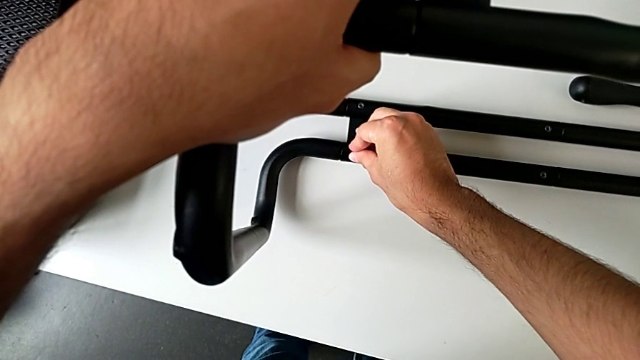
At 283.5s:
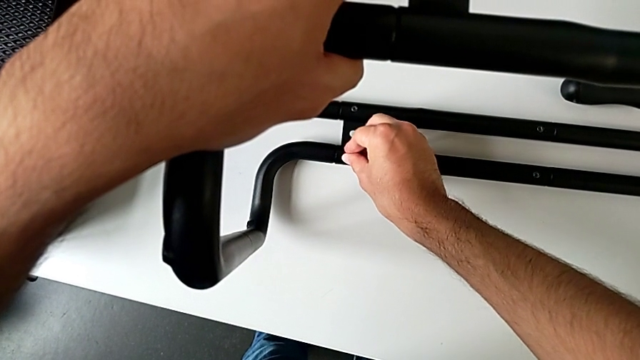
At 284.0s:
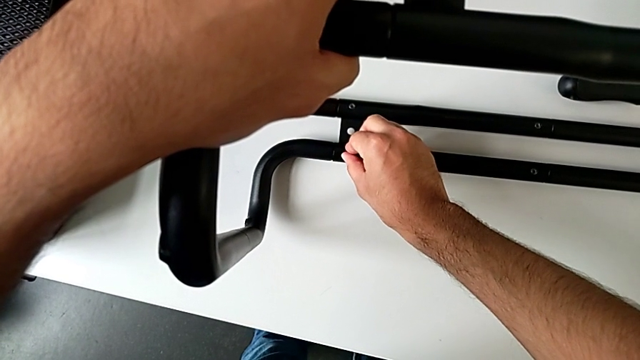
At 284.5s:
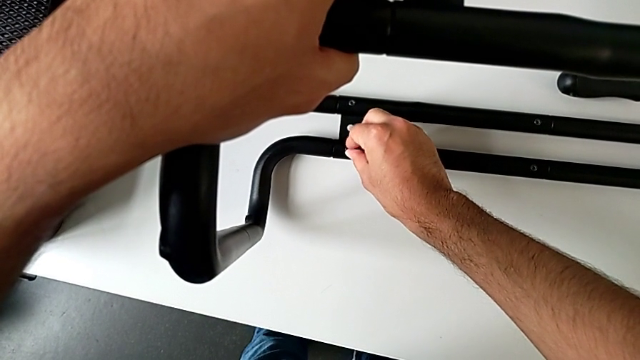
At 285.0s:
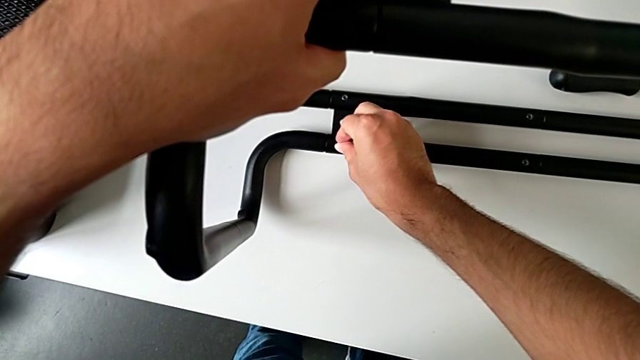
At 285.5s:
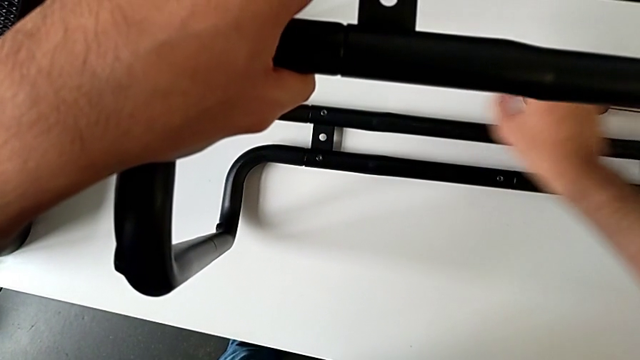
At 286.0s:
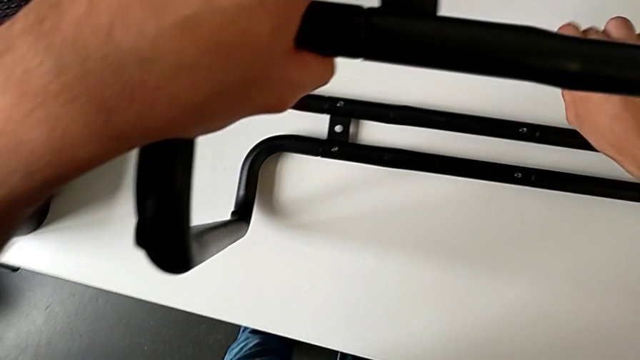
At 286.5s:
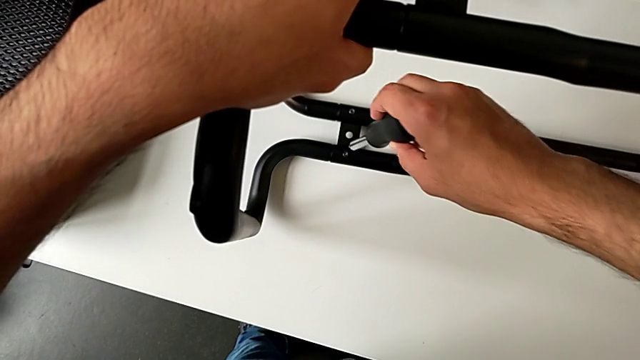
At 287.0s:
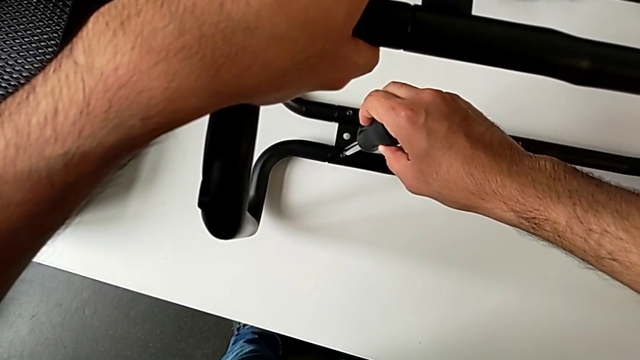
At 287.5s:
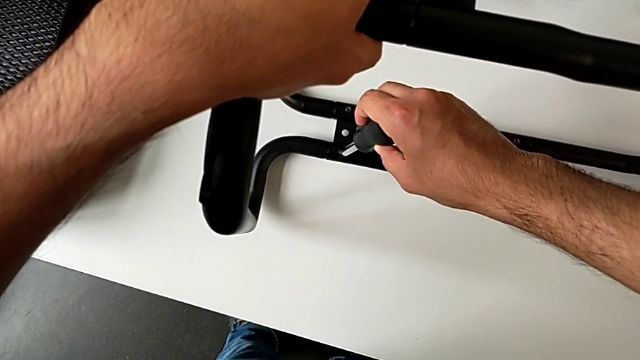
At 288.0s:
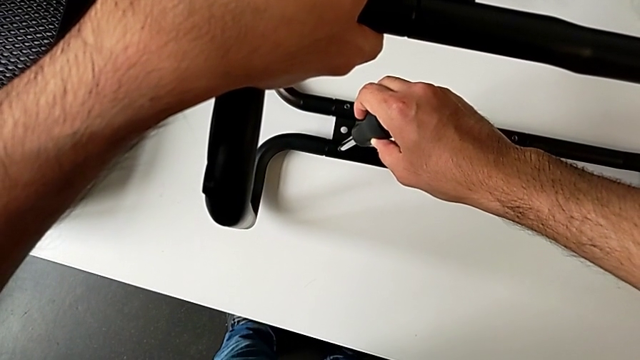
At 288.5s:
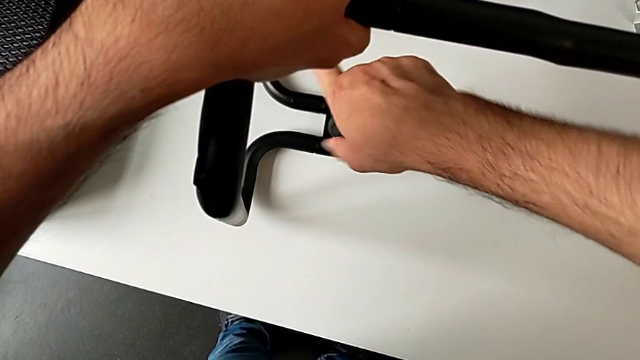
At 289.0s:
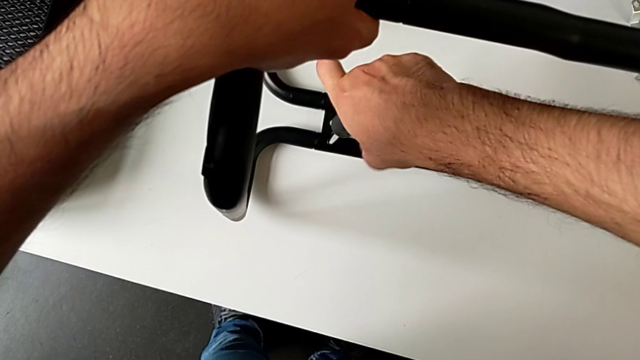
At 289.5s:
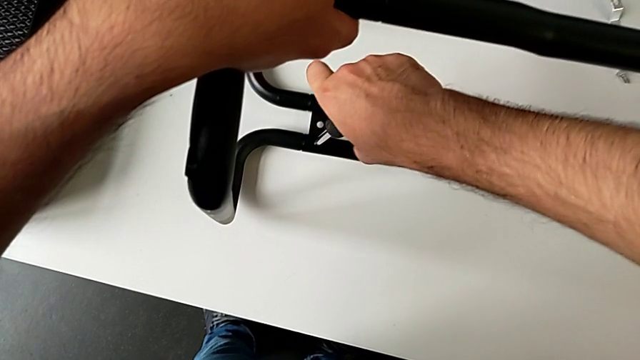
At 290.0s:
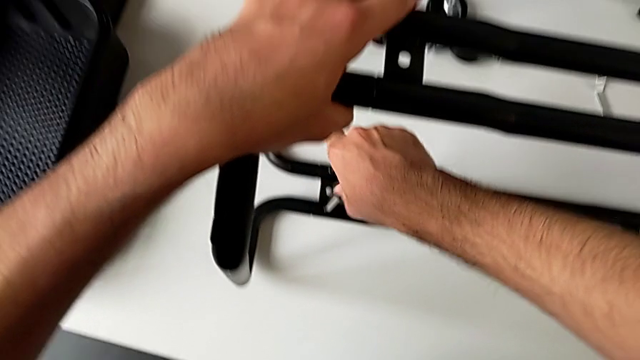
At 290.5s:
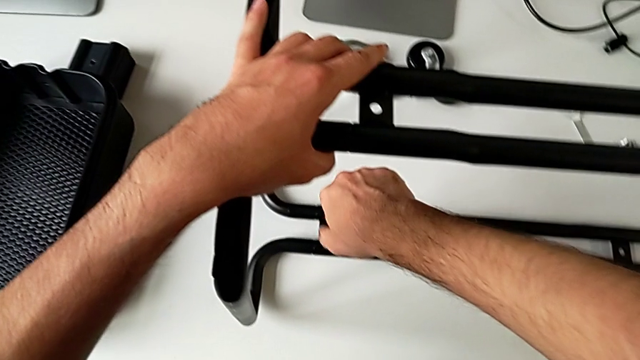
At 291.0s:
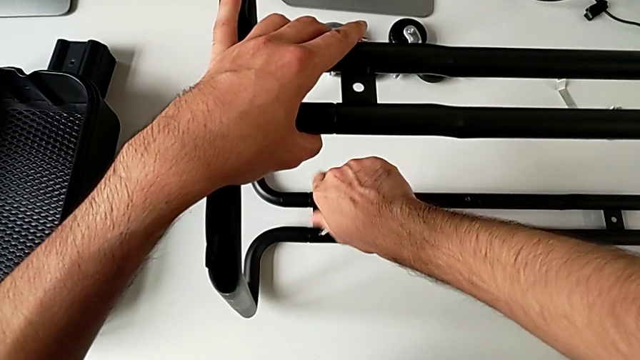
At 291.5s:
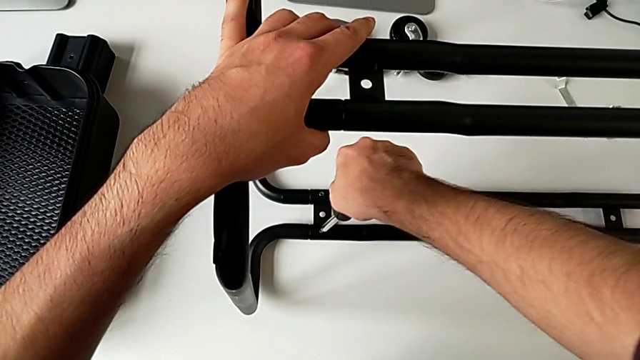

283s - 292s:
The camera wearer is assembling the sidebars with the base frame. They insert the hexagon cap nut, grab the screwdriver and begin to screw the hexagon cap nut.

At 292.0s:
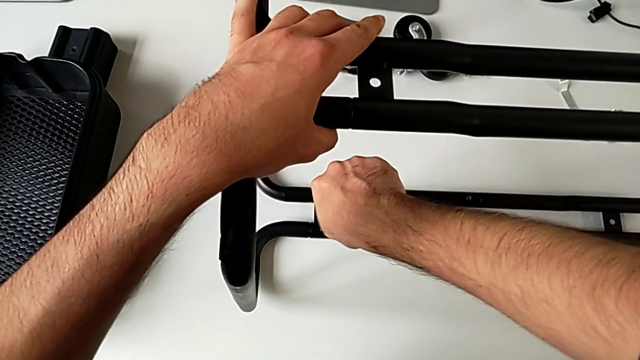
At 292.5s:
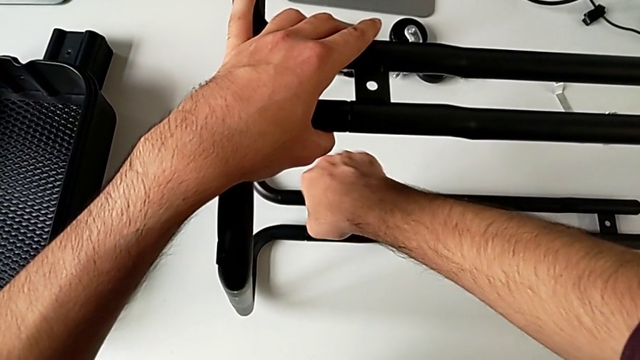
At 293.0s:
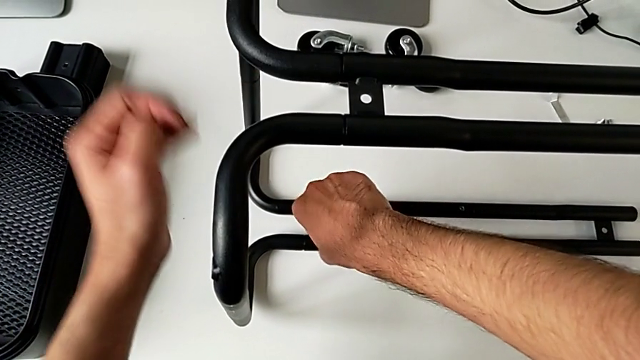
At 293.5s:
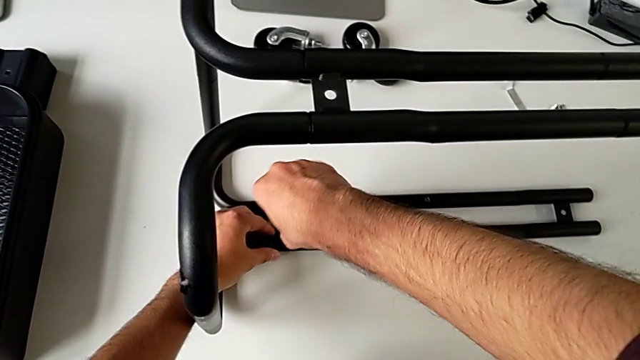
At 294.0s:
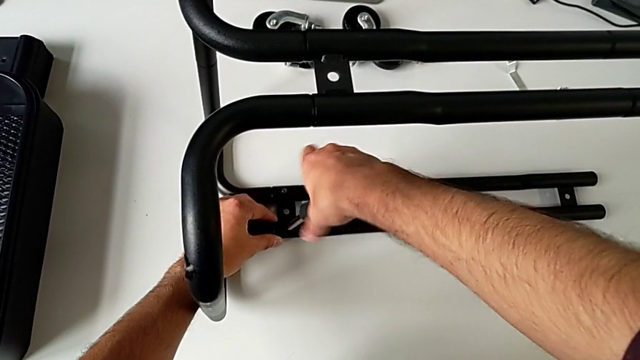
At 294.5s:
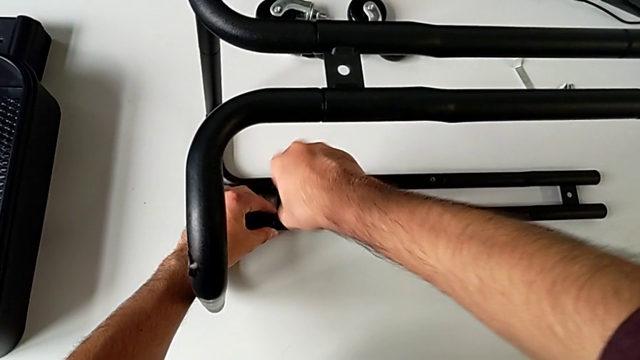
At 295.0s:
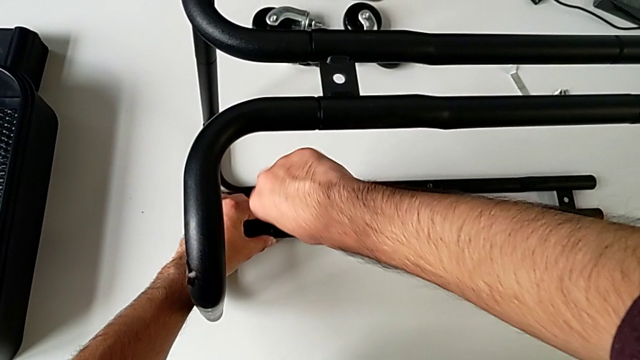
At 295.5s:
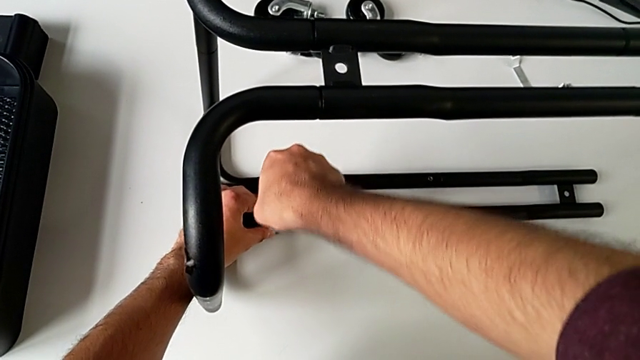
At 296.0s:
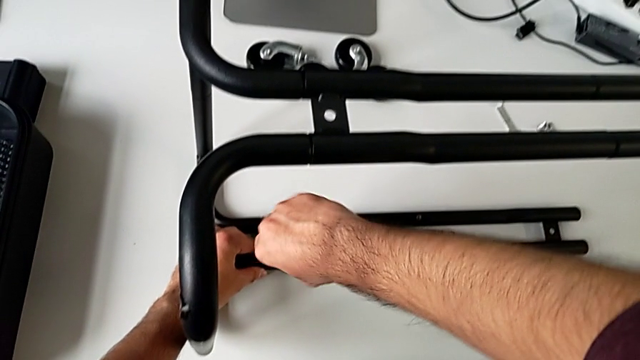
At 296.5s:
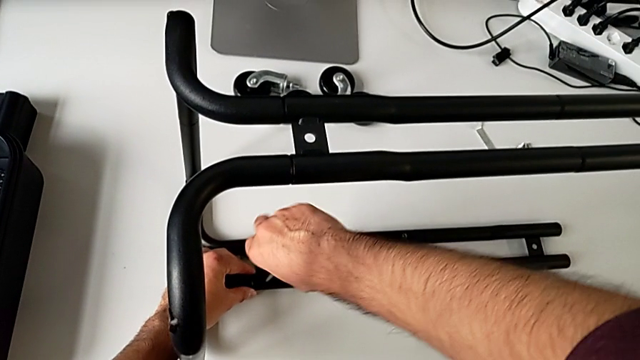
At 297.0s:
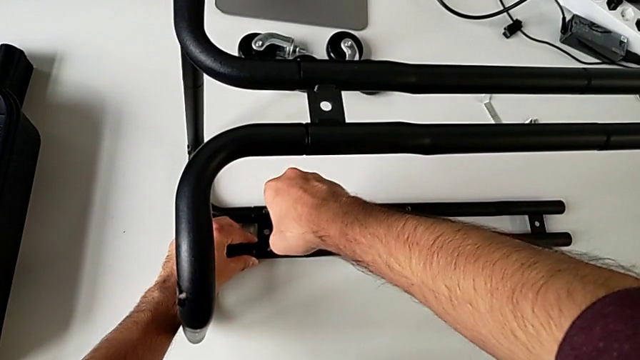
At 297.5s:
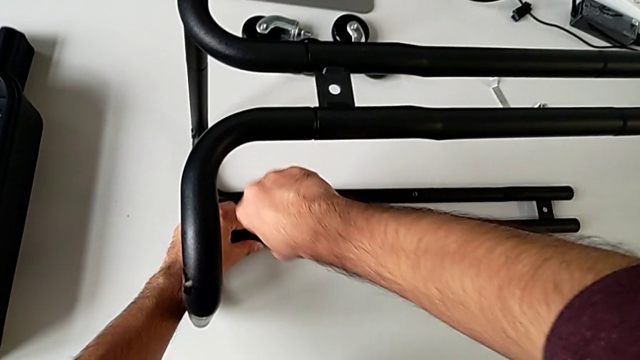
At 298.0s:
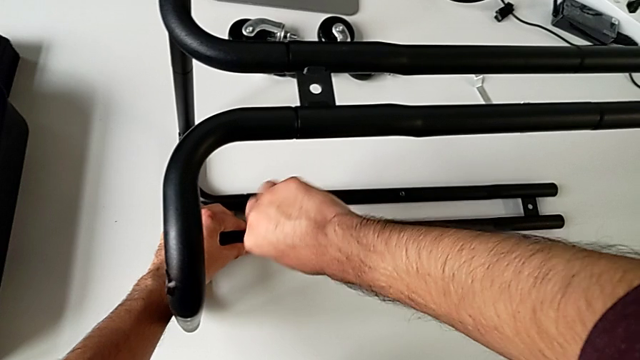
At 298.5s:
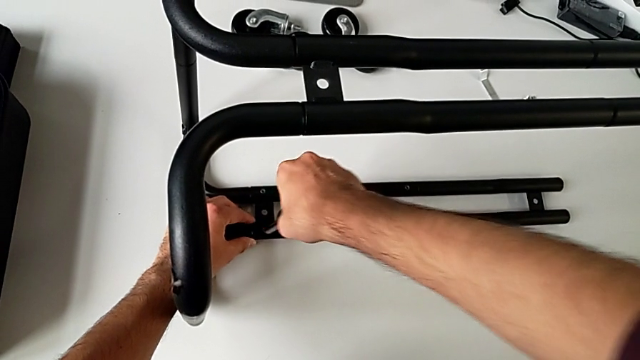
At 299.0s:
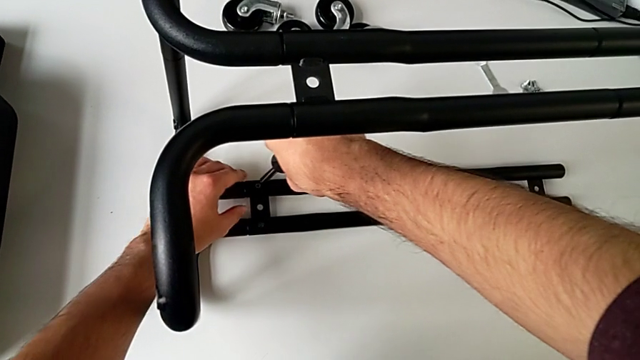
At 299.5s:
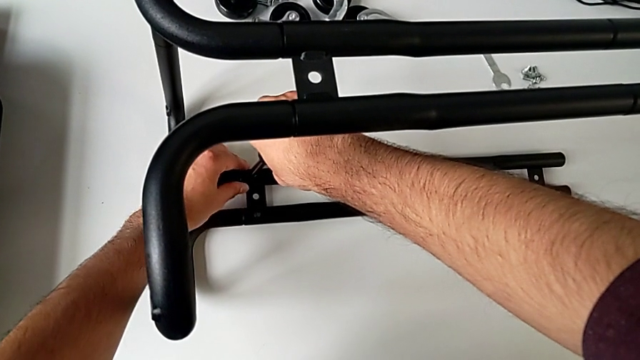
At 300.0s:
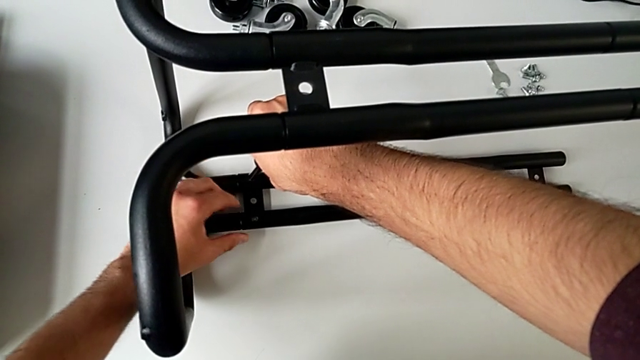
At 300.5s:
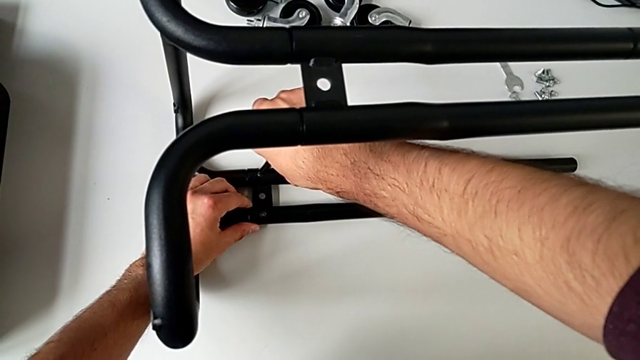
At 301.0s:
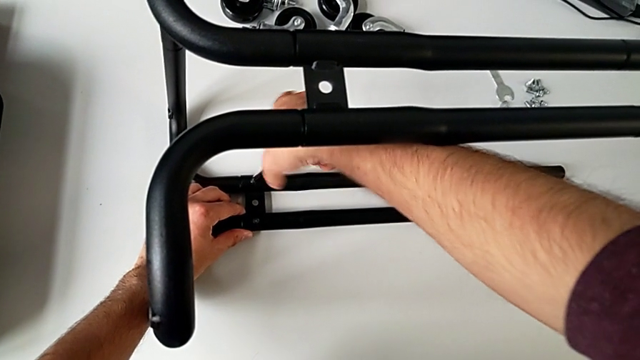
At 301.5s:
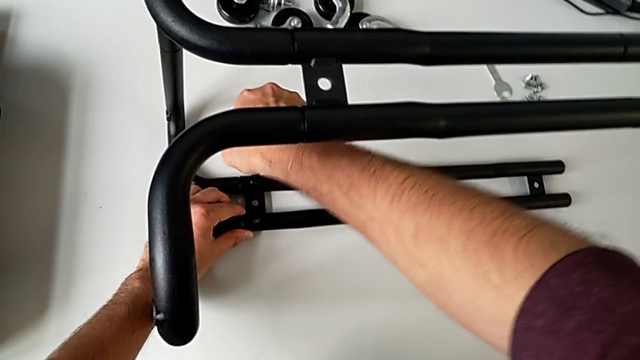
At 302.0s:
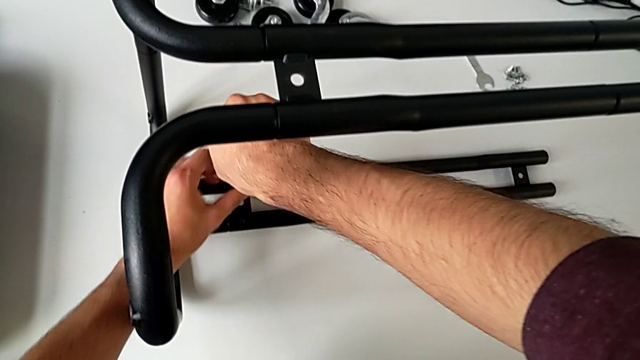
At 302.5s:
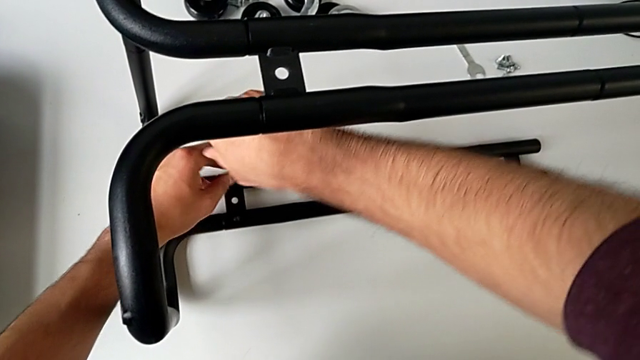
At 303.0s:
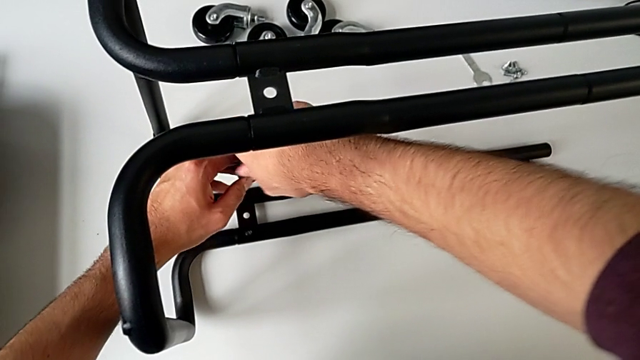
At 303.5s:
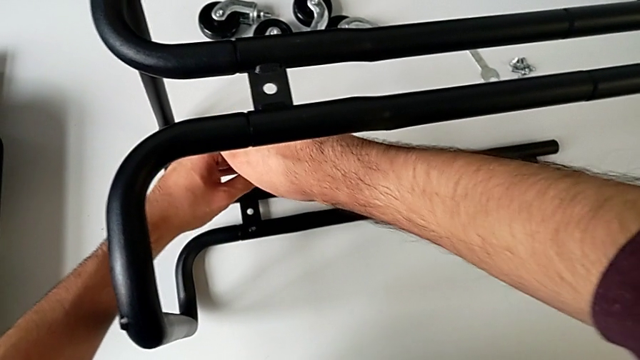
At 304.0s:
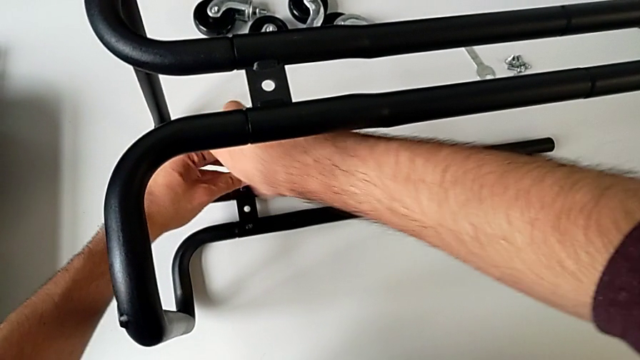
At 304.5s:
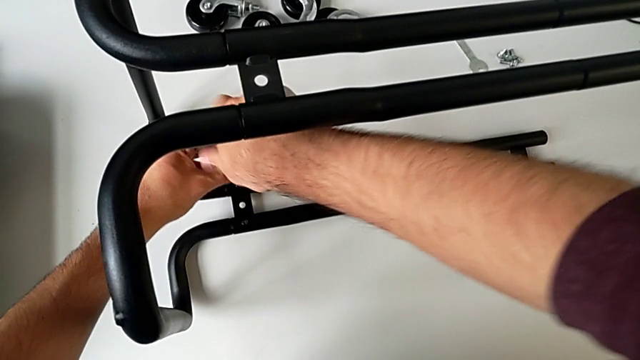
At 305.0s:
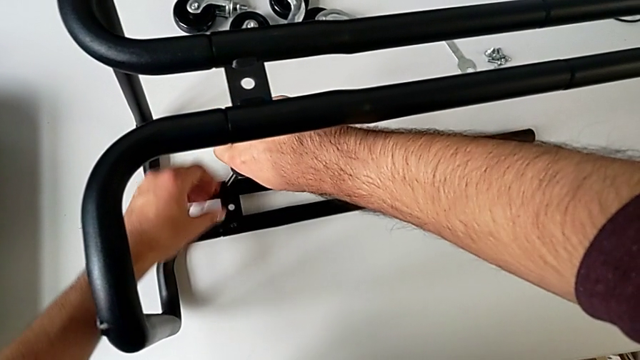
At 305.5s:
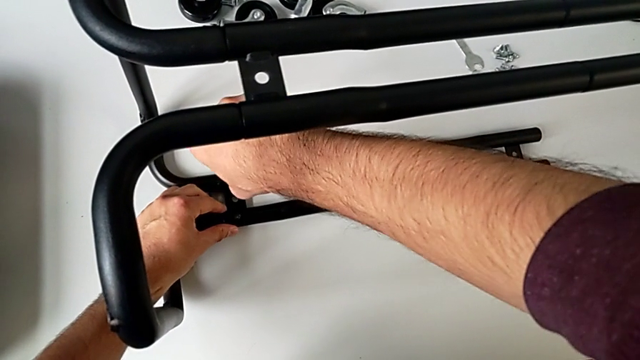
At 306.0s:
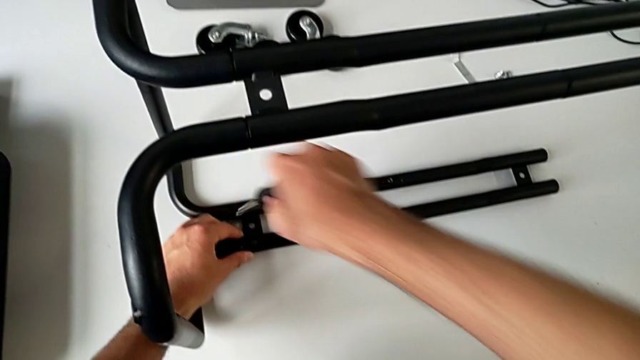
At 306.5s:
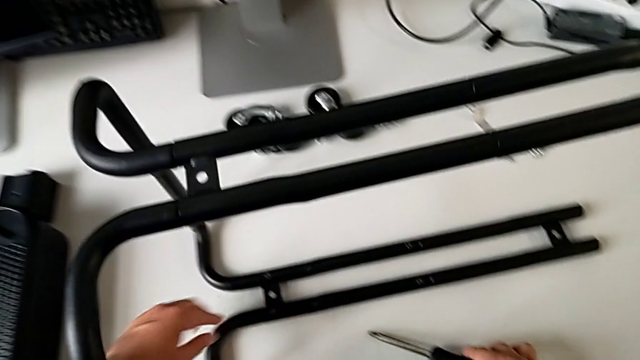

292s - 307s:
The camera wearer is assembling the sidebars with the base frame. They keep screwing the hexagon cap nut.
